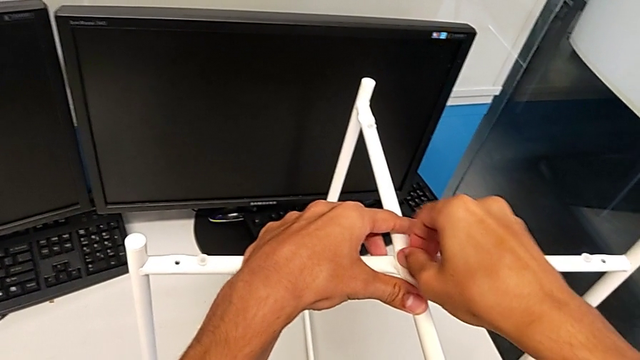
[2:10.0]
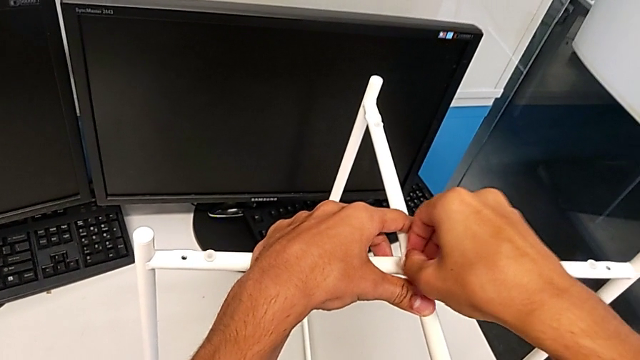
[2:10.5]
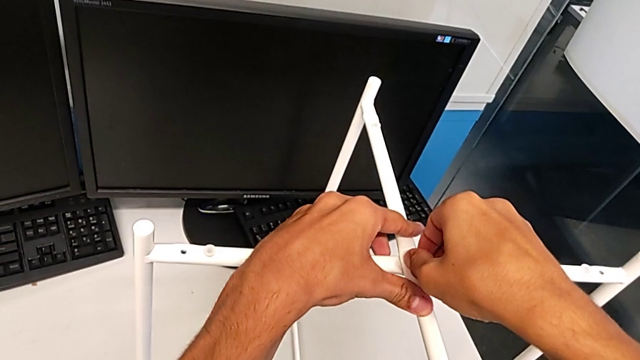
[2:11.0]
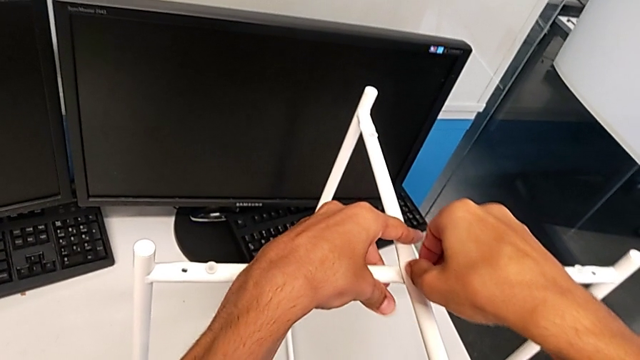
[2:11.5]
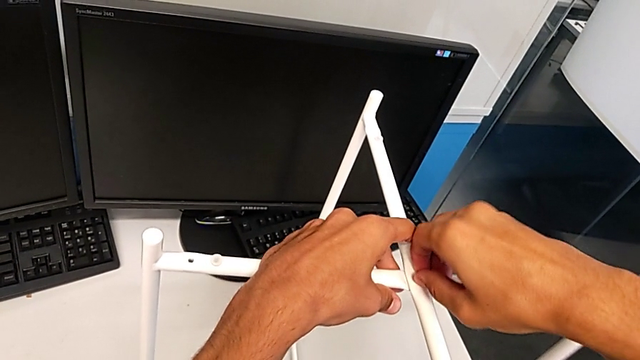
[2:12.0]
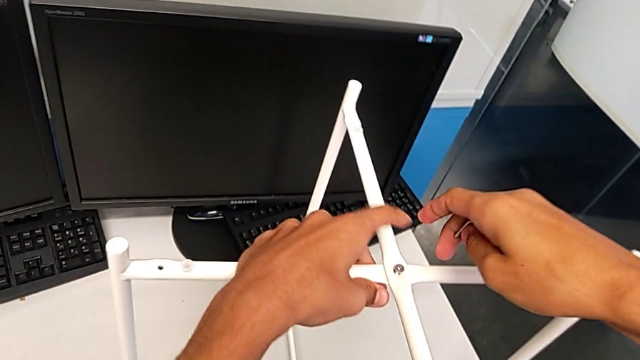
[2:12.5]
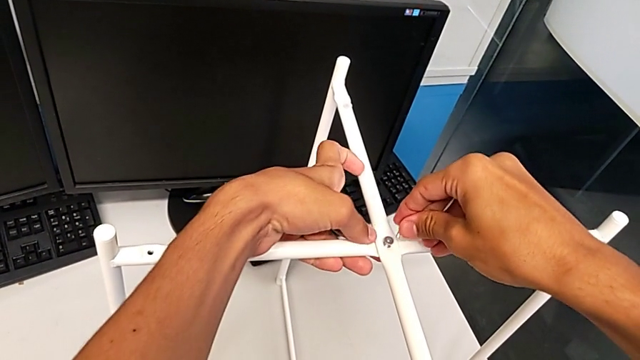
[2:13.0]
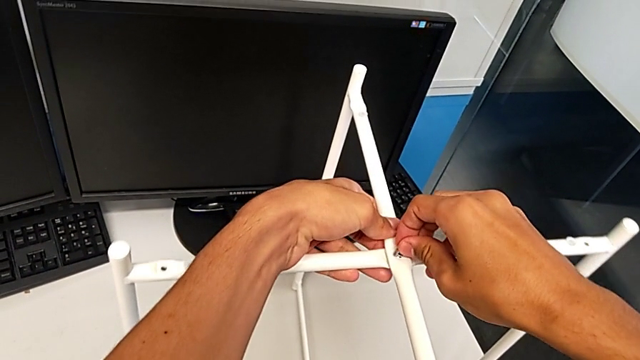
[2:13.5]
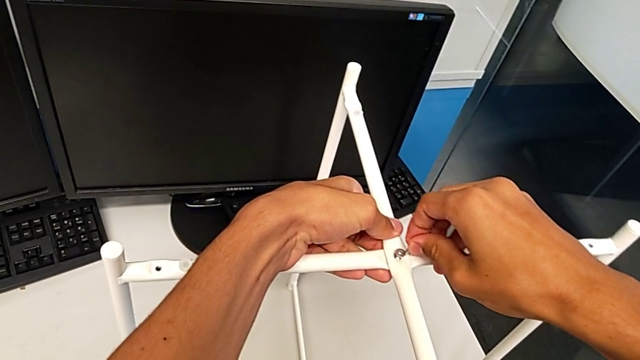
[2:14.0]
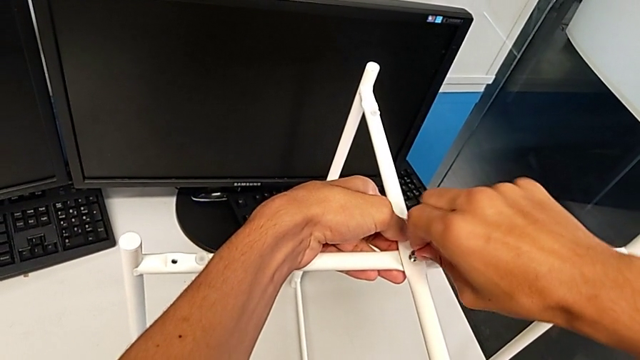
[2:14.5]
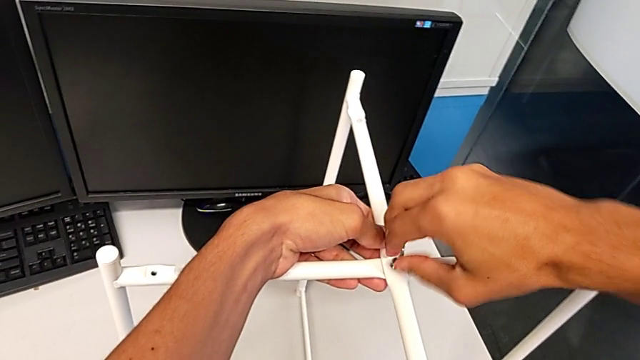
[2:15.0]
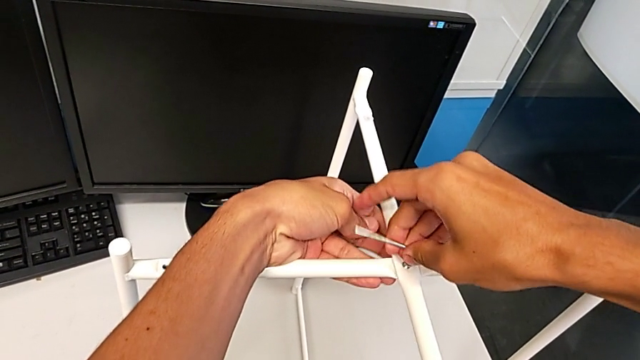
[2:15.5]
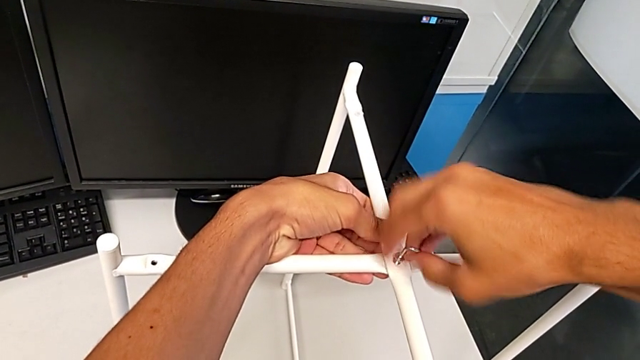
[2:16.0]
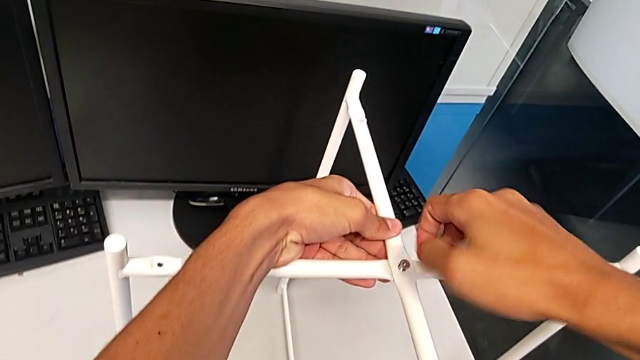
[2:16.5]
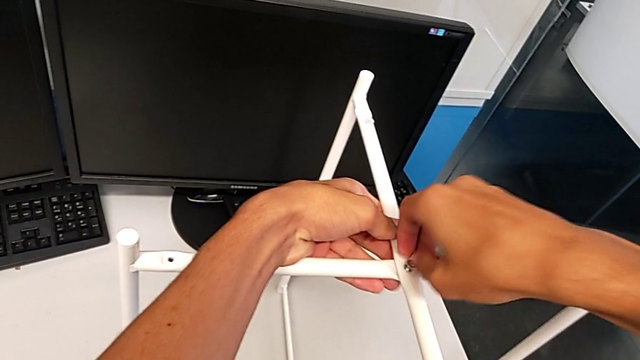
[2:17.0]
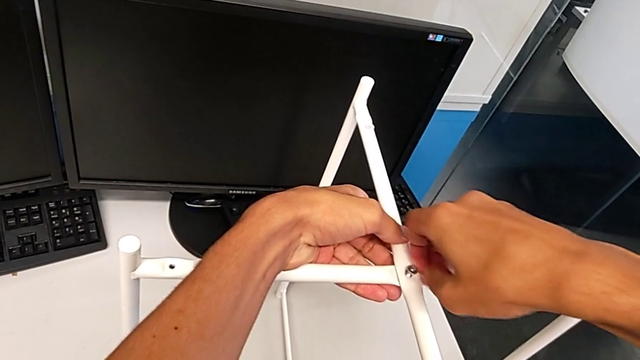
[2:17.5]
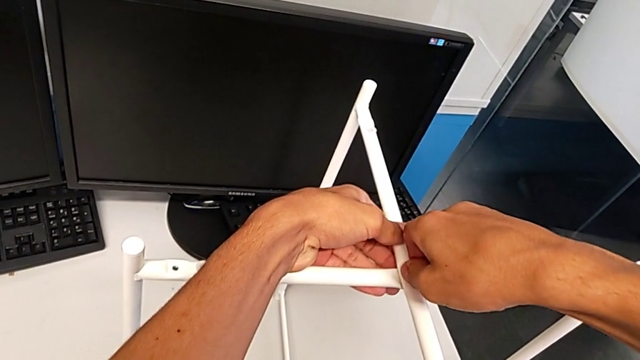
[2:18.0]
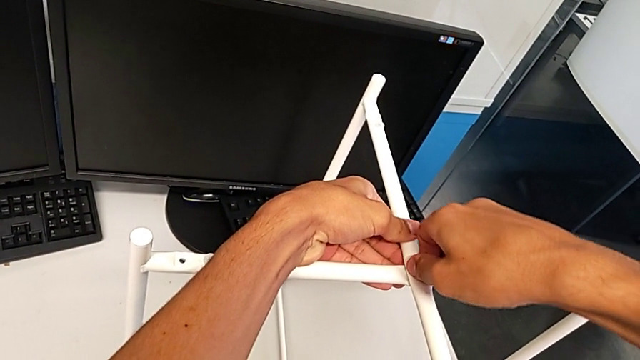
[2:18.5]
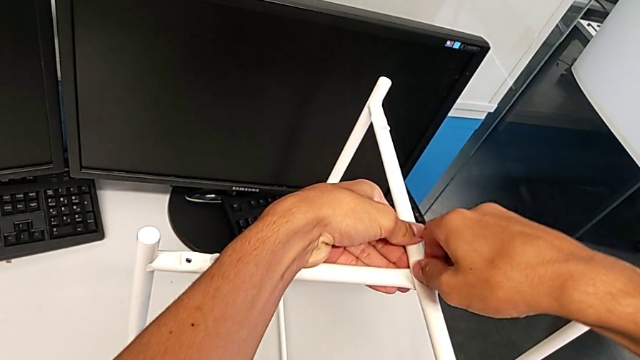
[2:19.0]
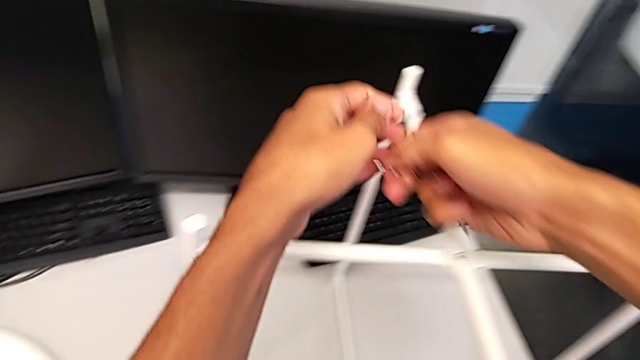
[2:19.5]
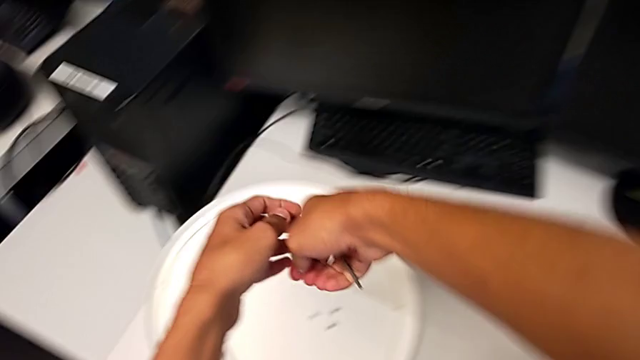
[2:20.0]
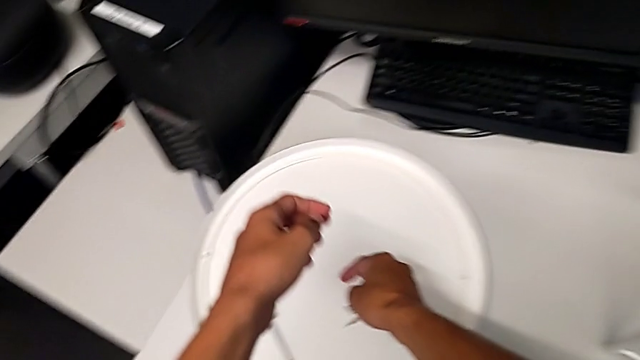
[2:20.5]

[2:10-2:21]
The camera wearer is unscrewing the hex socket head of the legs. They unscrew the upper hex socket head, insert the Allen wrench, unscrew the hex socket head, withdraw the Allen wrench, unscrew the upper hex socket head, disassemble it and place the hex socket head.

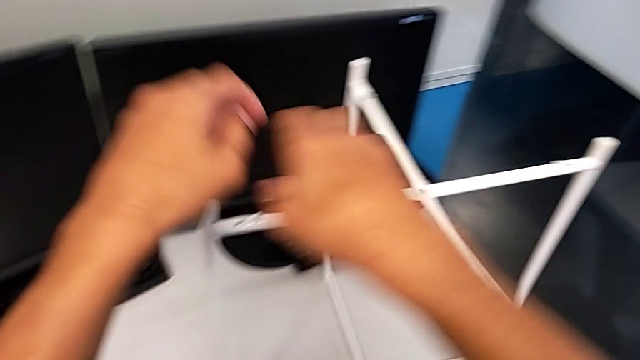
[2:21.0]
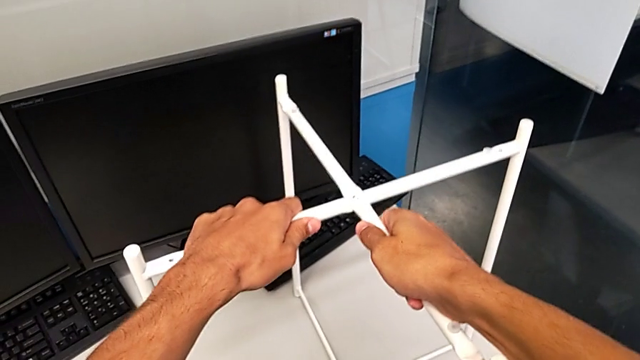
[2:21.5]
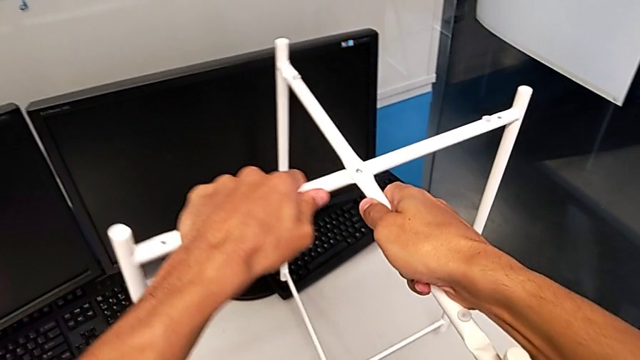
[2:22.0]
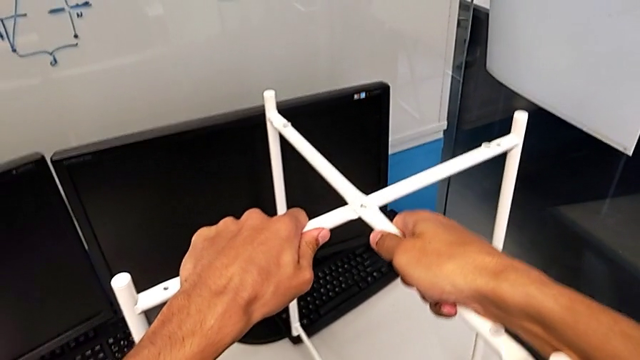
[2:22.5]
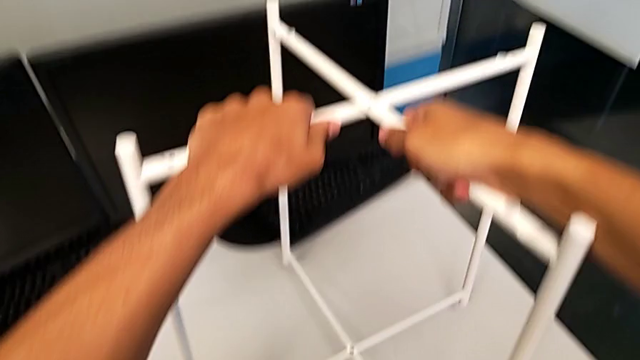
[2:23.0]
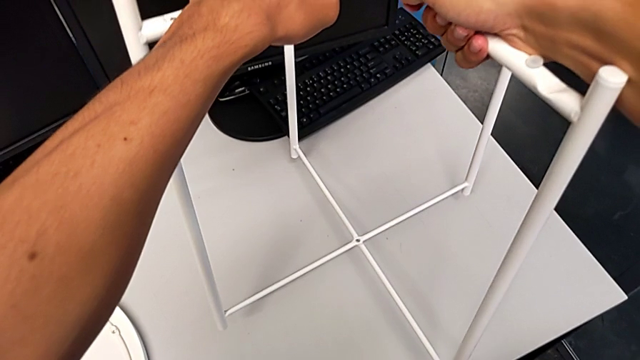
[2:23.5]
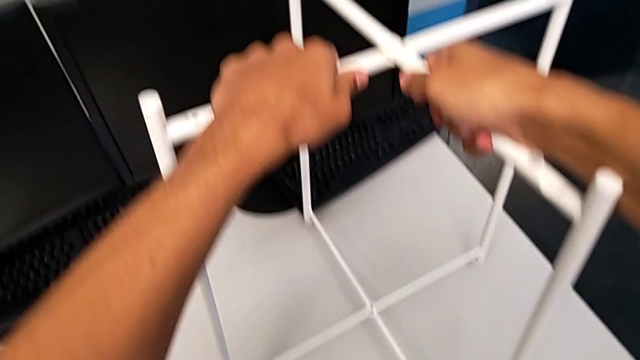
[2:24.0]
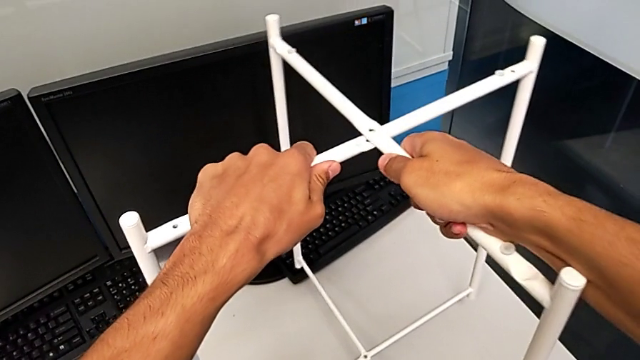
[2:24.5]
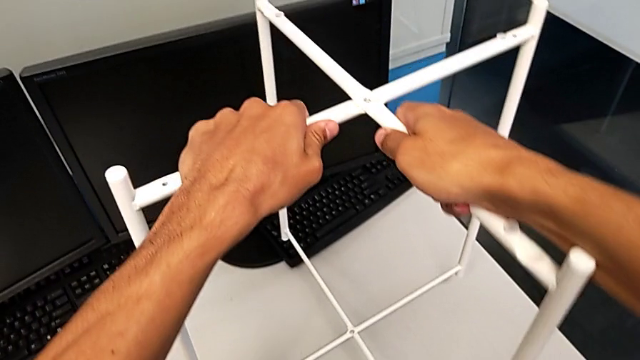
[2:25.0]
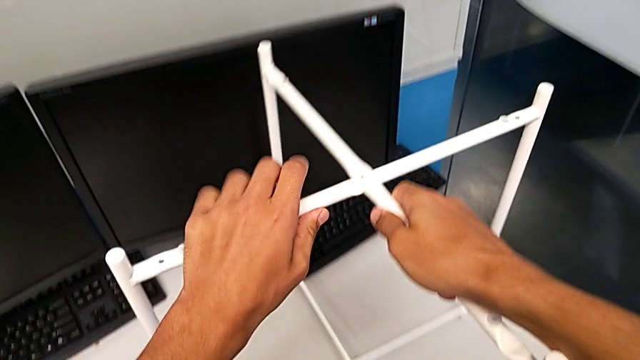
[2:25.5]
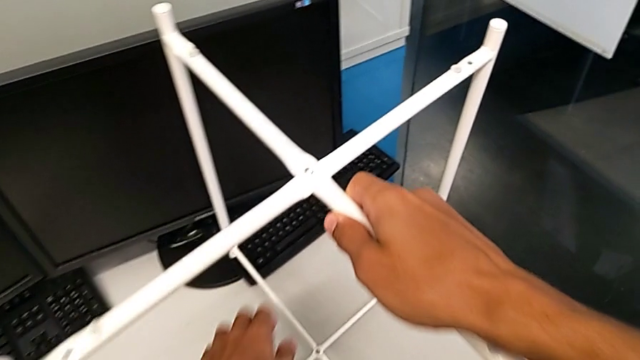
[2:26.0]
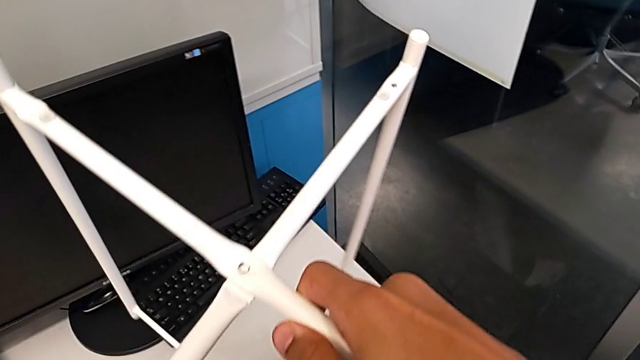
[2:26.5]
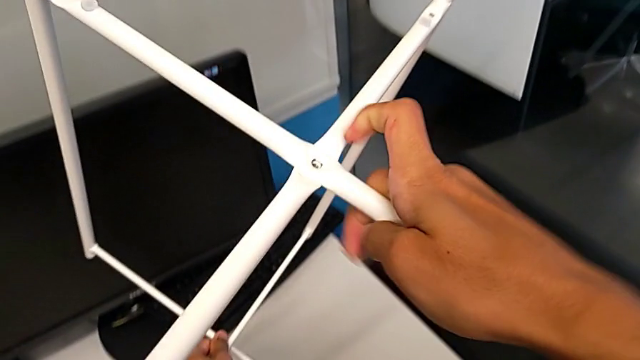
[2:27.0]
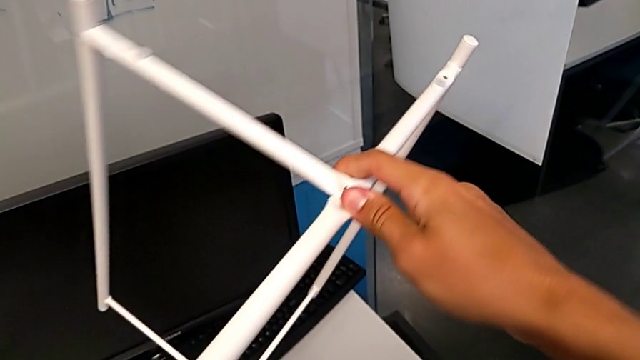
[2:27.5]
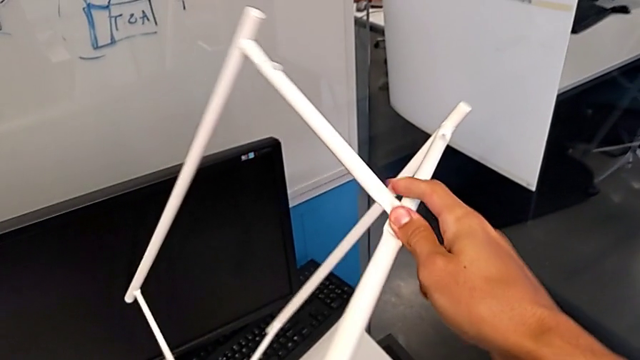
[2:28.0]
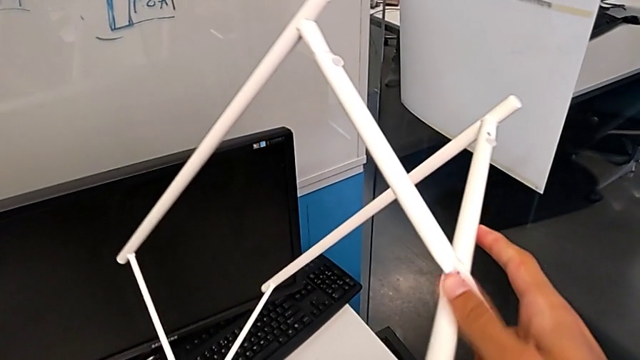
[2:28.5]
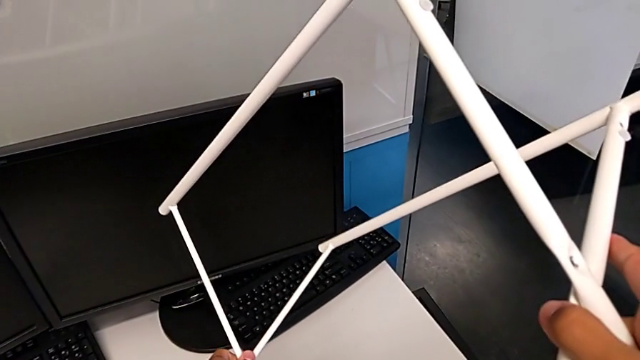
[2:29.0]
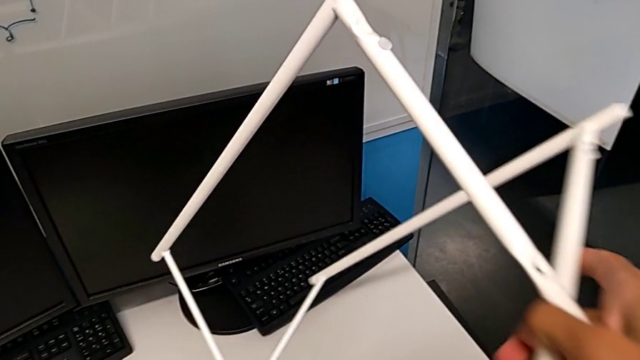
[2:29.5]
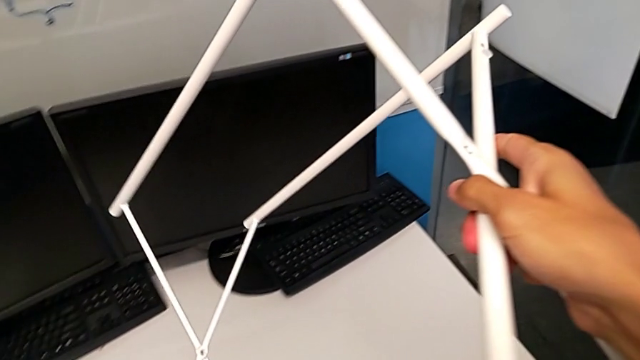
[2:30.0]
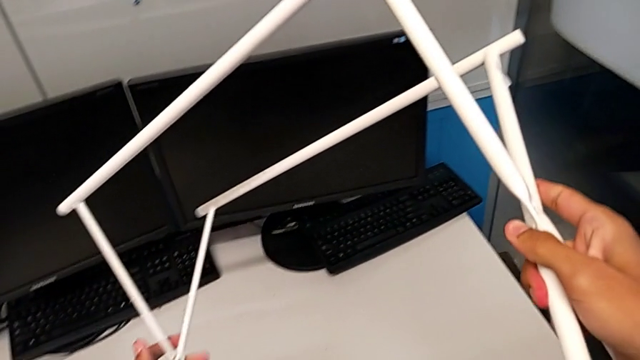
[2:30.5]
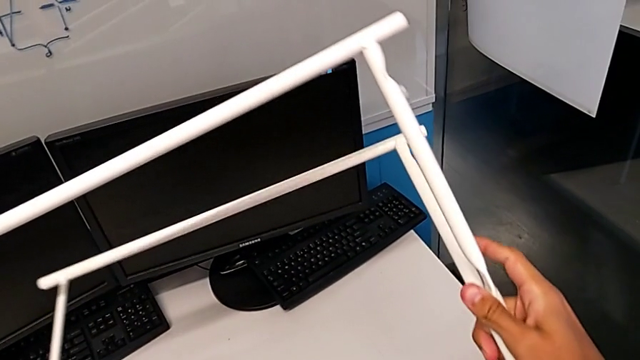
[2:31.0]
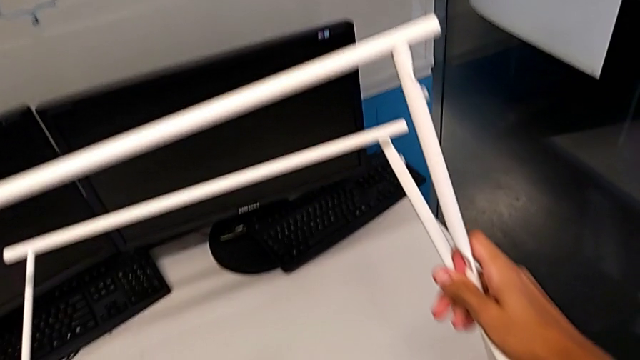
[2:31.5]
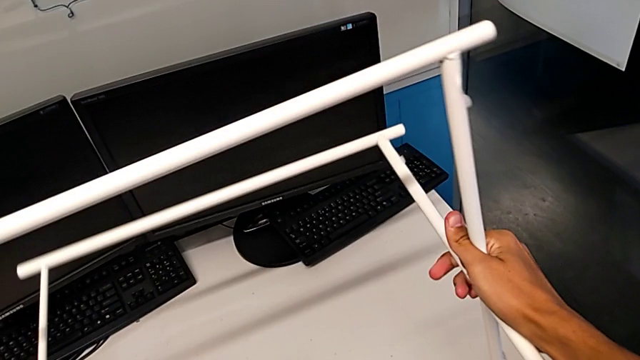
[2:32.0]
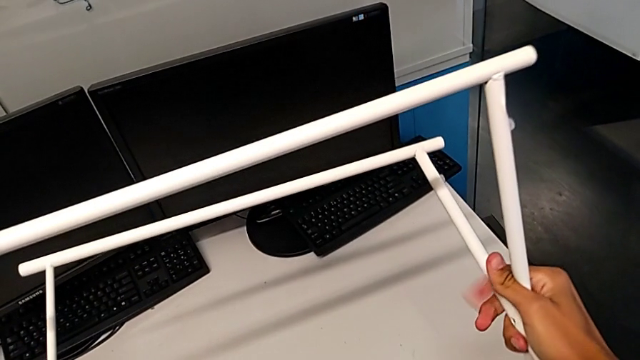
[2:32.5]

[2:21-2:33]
The camera wearer is disassembling the table legs. They wrongly slide the leg, pulling the legs, and rotate it.
